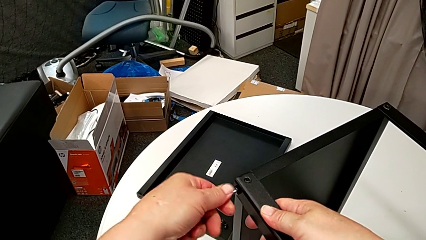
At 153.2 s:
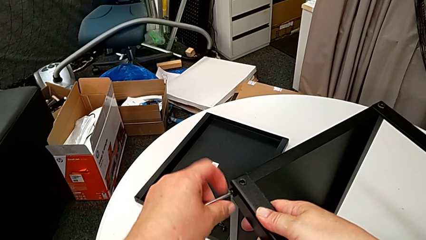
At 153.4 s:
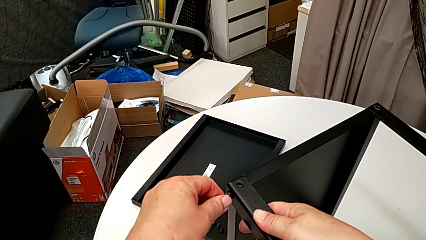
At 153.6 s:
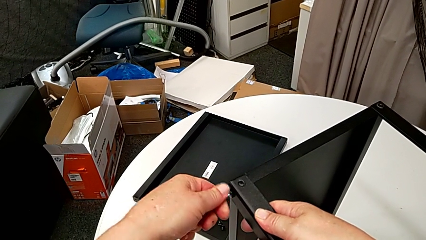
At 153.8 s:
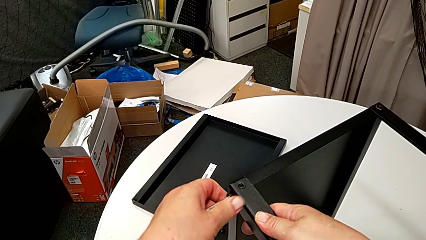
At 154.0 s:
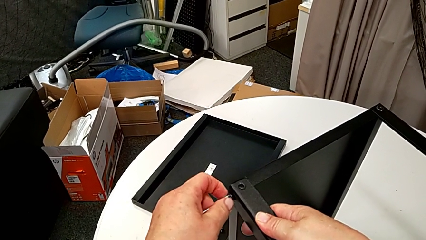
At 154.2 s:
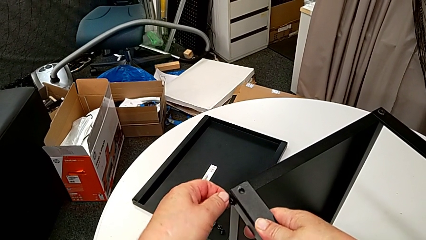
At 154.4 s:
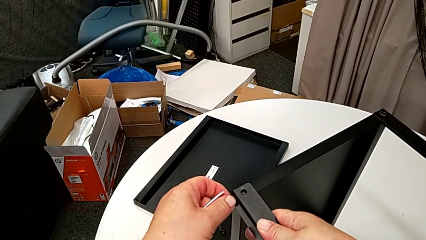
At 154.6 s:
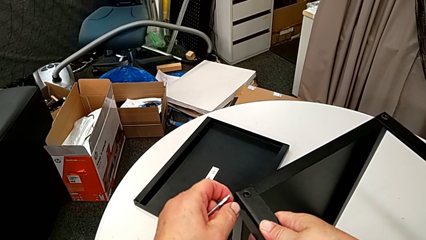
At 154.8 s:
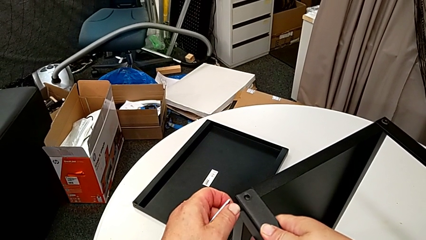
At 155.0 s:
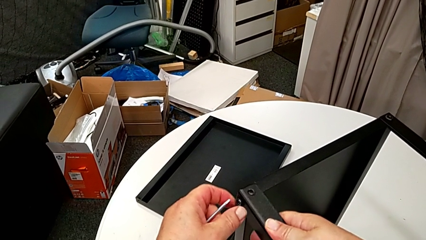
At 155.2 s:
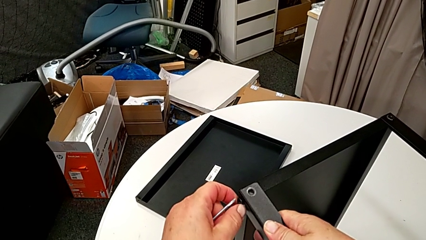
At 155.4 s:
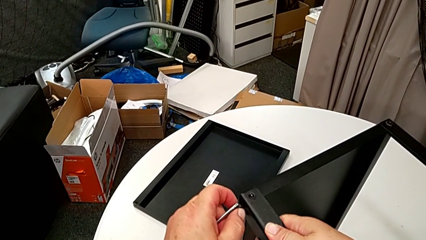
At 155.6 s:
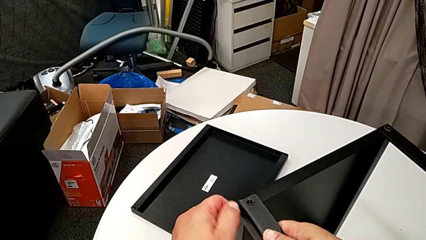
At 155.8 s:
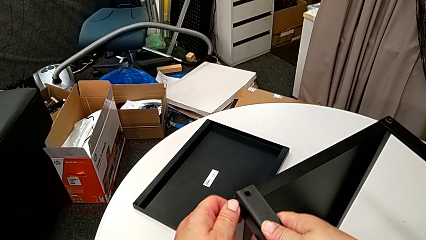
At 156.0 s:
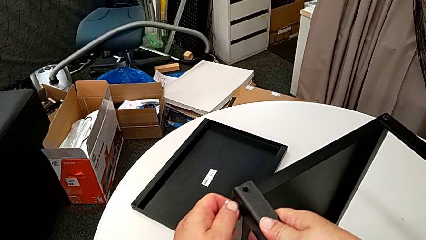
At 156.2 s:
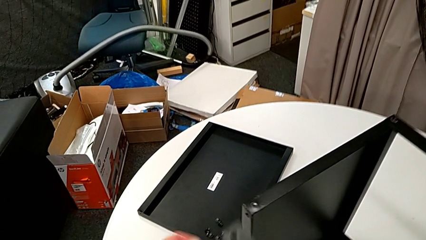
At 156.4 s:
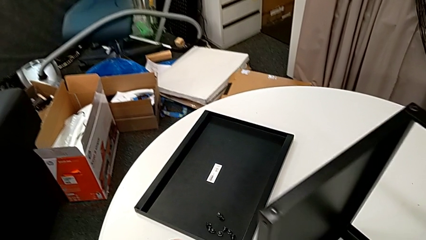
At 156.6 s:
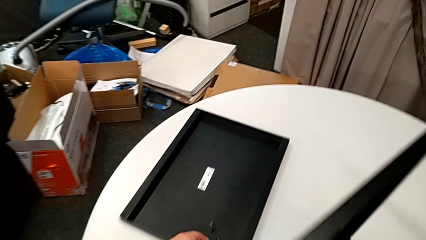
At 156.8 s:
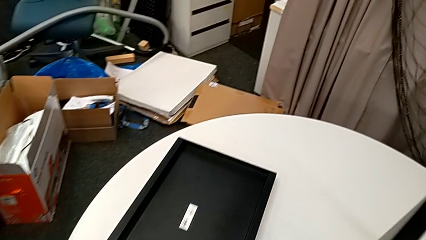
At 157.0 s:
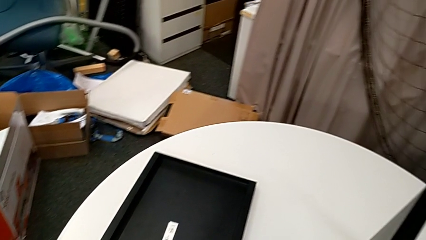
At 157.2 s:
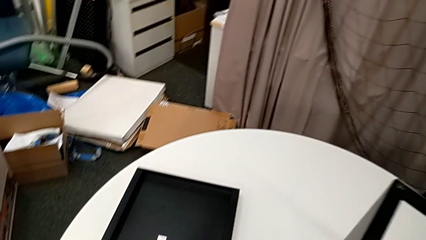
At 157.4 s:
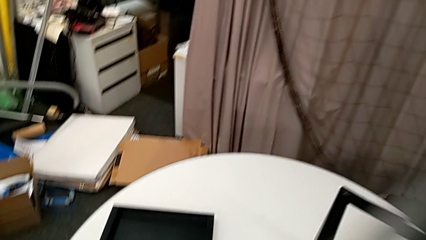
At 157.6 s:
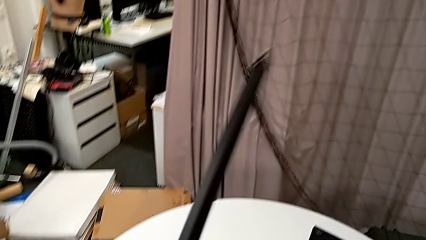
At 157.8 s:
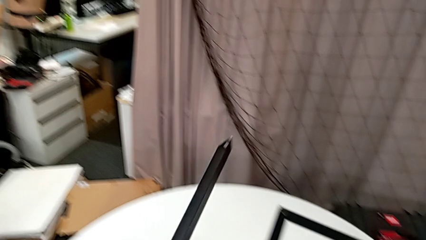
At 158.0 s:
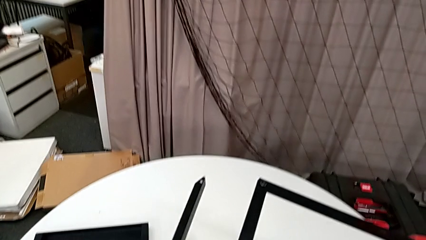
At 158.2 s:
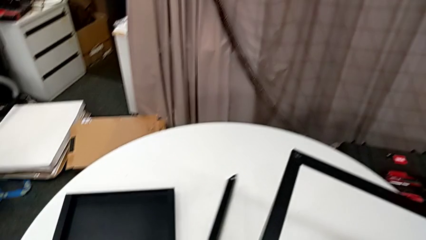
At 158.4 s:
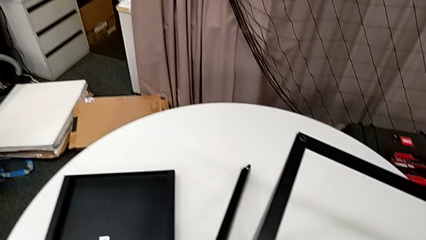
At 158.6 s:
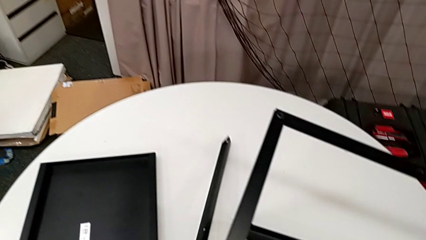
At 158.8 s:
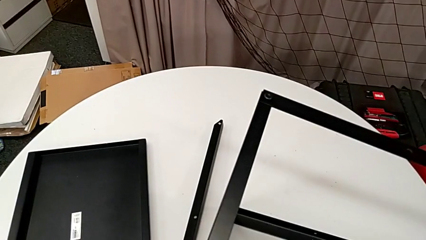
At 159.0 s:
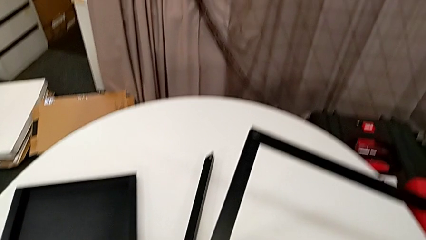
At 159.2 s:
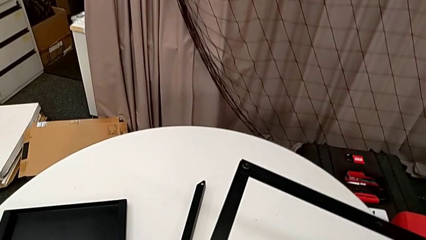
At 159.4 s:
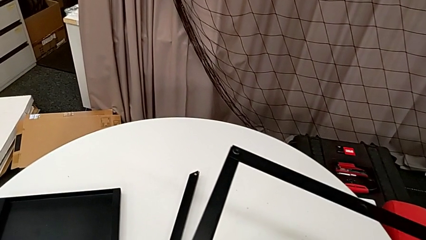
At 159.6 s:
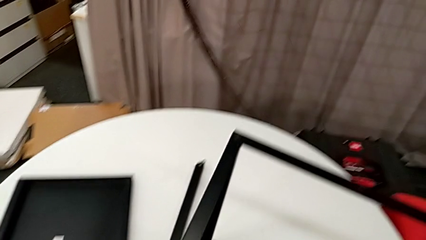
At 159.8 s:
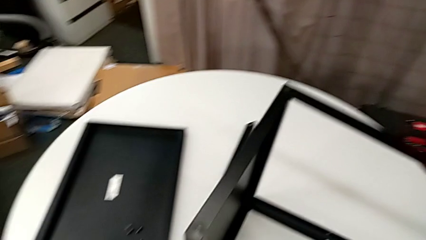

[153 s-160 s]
The camera wearer is disassembling the first leg of the table. They withdraw the Allen wrench, unscrew the hex socket head, disassemble it with the left hand, disassemble the leg with the right hand, place the hex socket head, grab the leg and place it.

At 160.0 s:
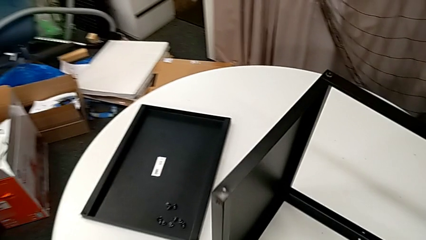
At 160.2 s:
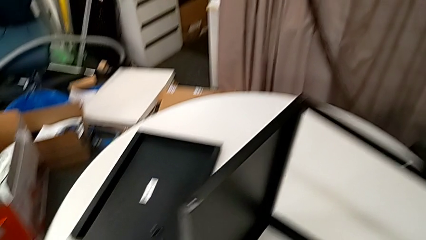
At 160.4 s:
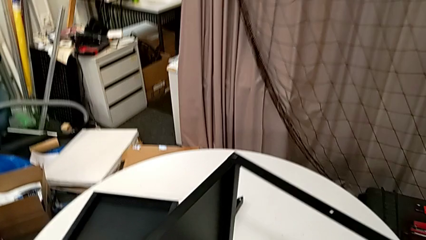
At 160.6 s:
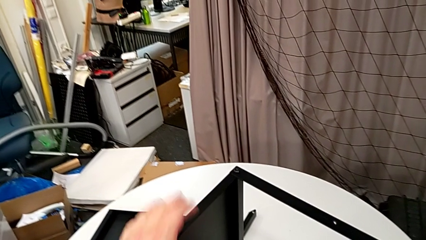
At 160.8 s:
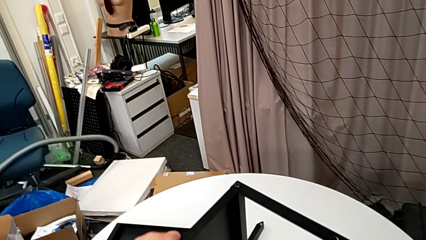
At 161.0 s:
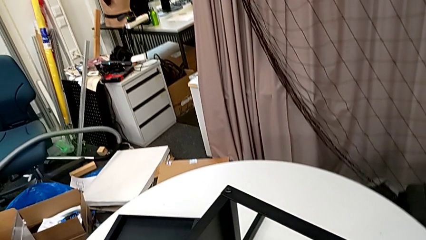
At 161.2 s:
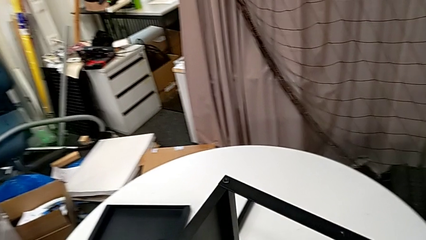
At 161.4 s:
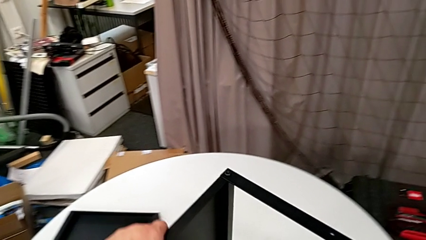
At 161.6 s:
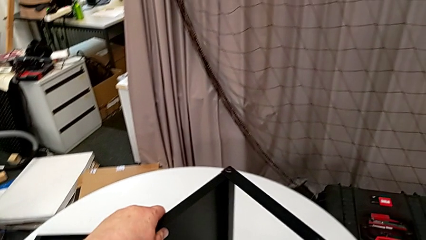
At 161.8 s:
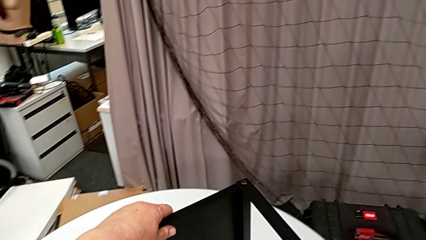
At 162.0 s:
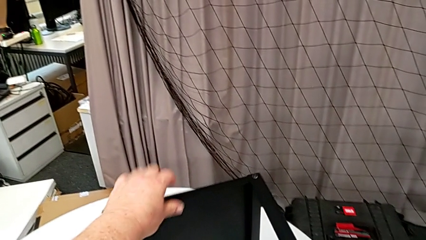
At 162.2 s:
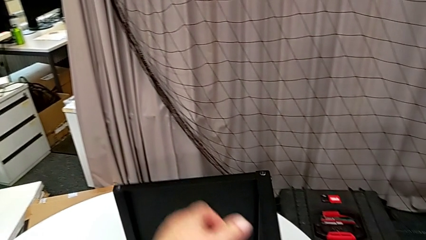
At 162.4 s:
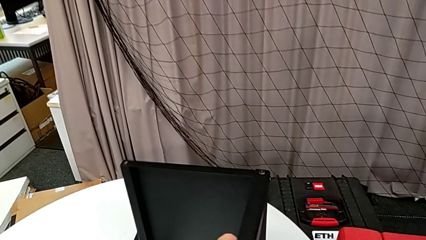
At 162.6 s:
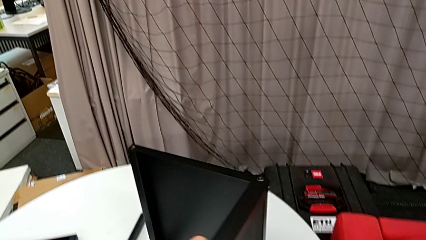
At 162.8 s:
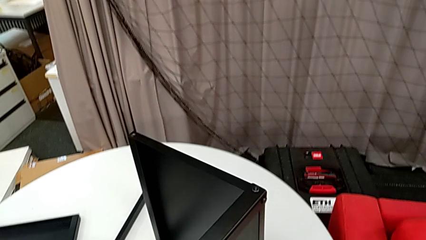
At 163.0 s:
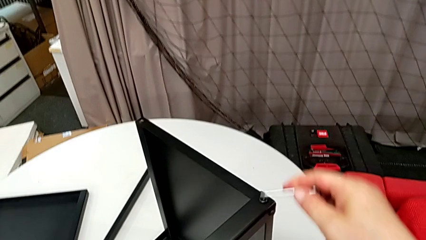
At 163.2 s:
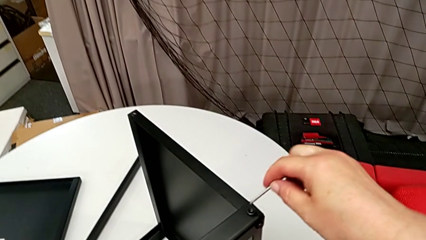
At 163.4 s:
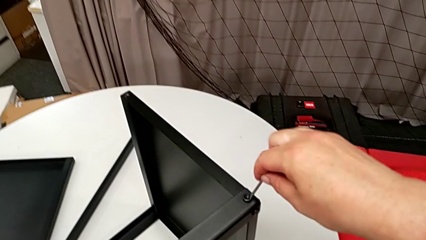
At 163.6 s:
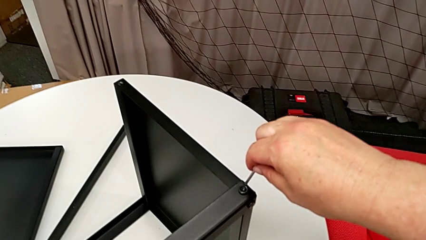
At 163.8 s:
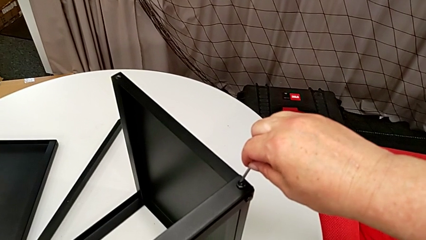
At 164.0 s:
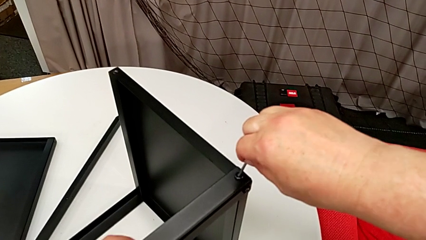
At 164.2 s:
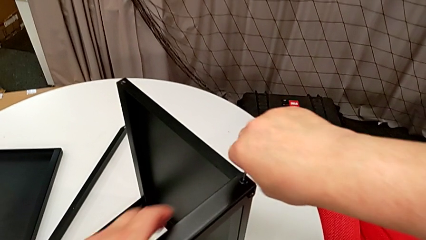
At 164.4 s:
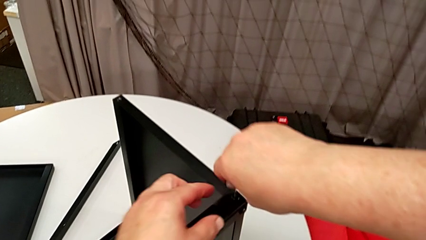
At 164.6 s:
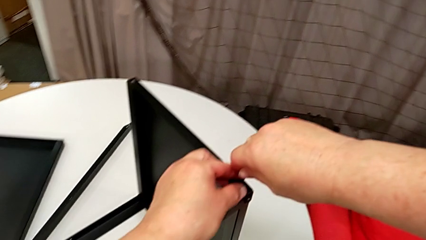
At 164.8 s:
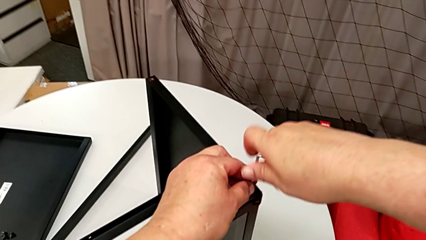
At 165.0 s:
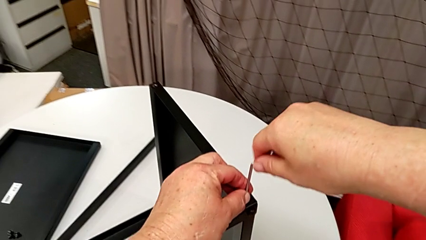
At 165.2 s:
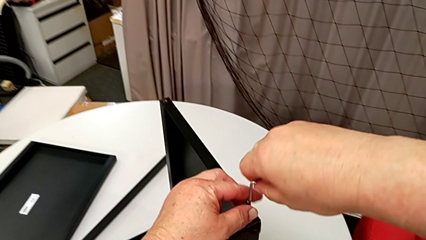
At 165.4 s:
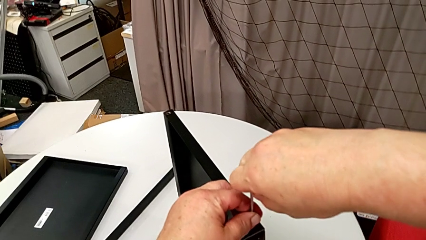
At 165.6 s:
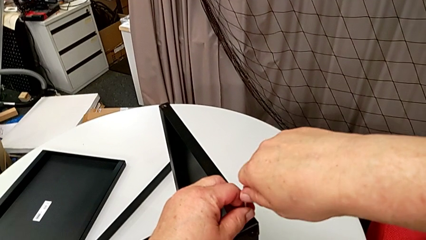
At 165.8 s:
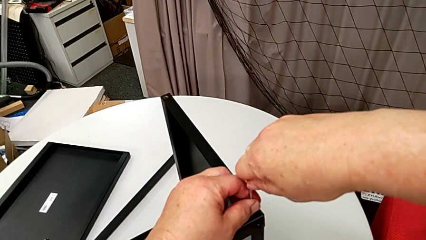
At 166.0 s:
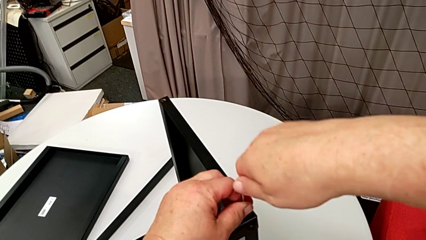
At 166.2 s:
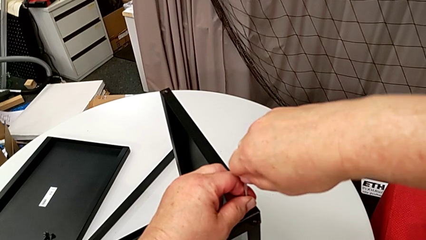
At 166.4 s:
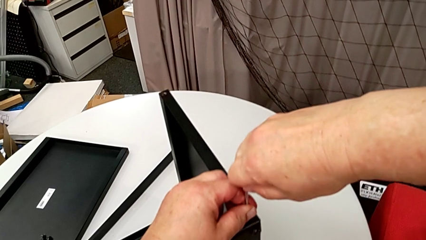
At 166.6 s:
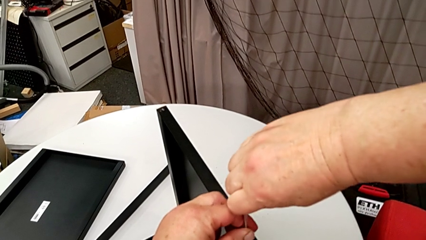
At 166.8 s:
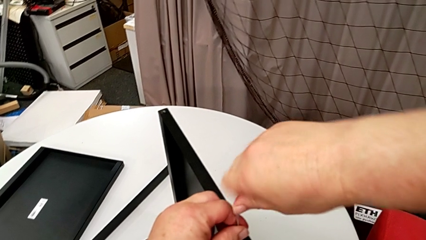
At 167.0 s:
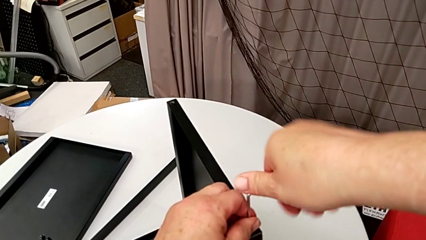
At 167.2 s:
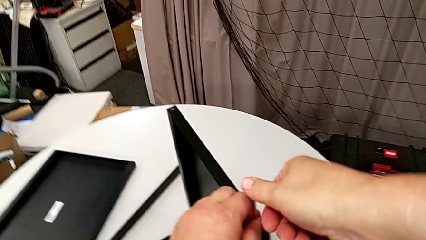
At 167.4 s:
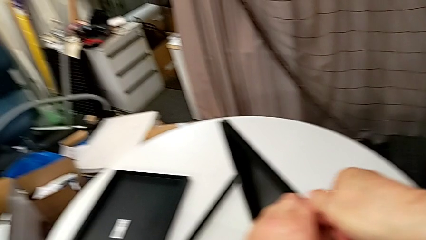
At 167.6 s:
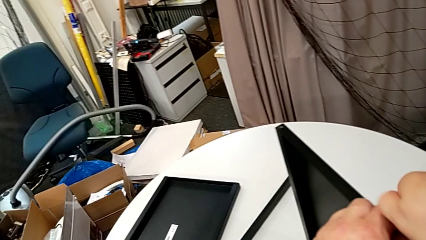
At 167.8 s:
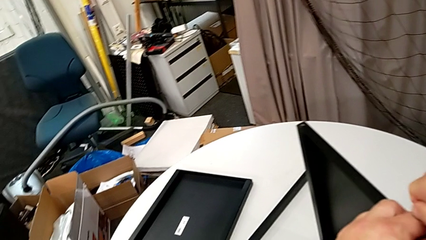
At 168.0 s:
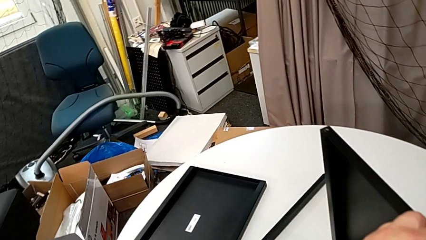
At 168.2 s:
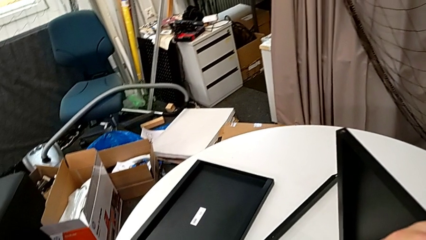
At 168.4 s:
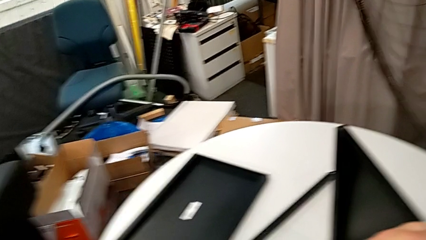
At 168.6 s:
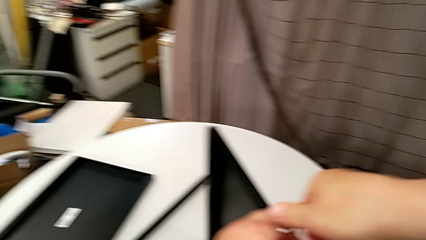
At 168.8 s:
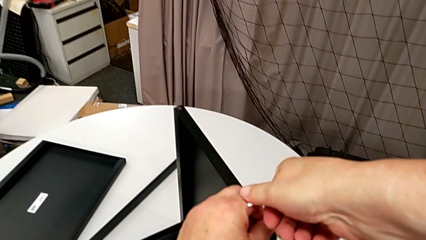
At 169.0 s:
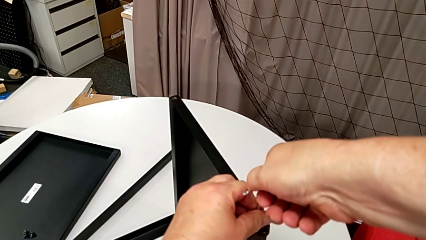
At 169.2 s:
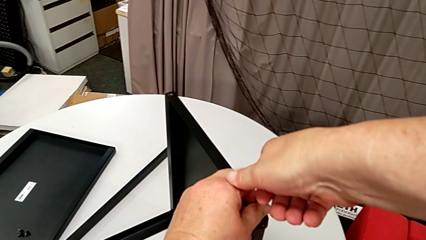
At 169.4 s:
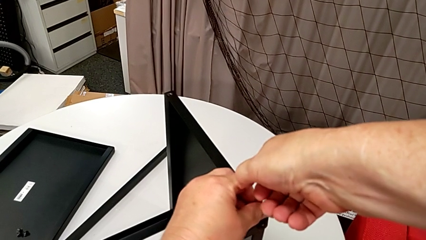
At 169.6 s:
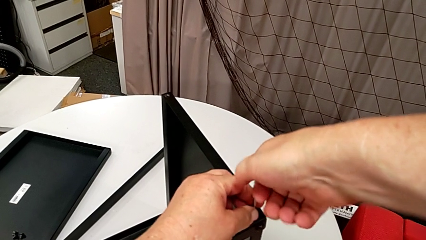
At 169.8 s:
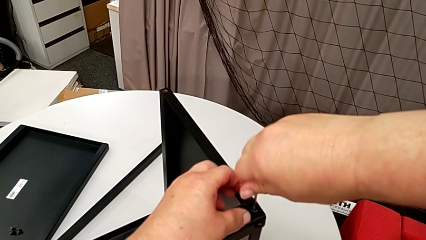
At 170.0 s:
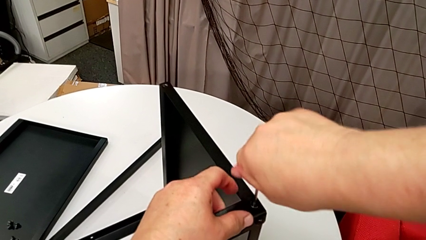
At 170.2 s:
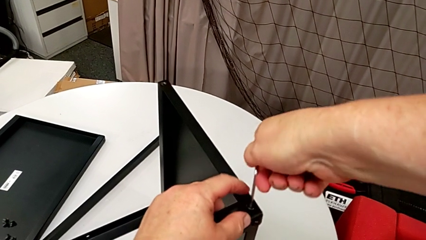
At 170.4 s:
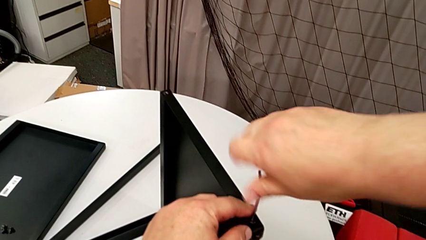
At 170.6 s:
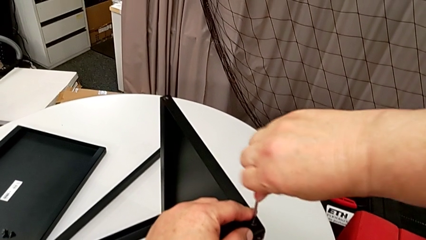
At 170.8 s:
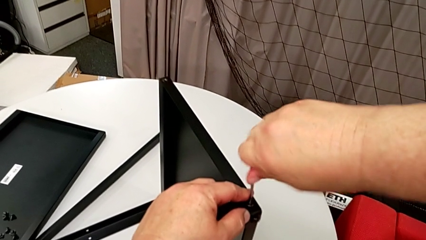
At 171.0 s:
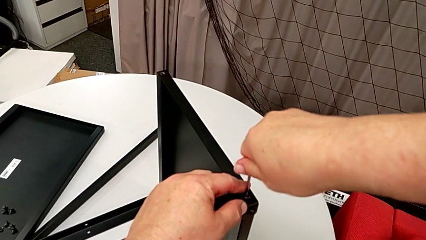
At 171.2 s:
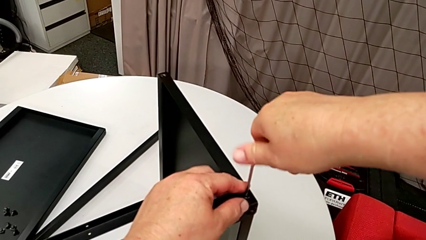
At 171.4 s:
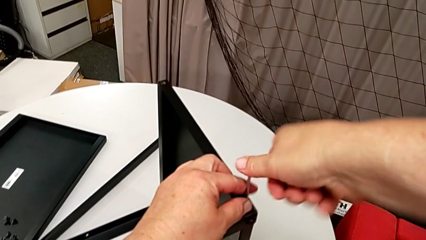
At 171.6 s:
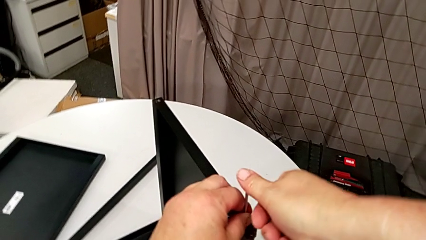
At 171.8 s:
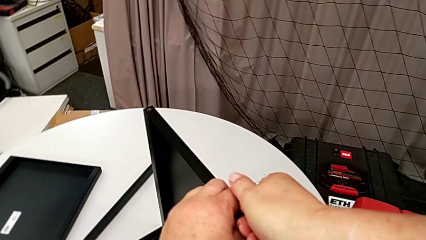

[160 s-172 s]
The camera wearer is disassembling the second leg of the table. They rotate the nightstand, insert the Allen wrench and begin to unscrew the hex socket head.
